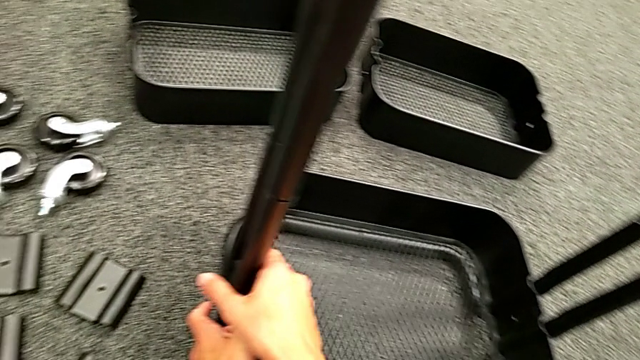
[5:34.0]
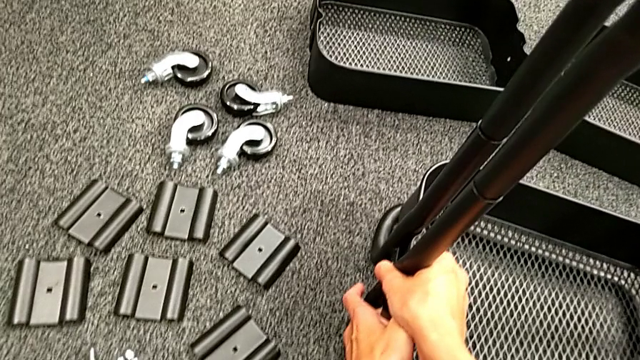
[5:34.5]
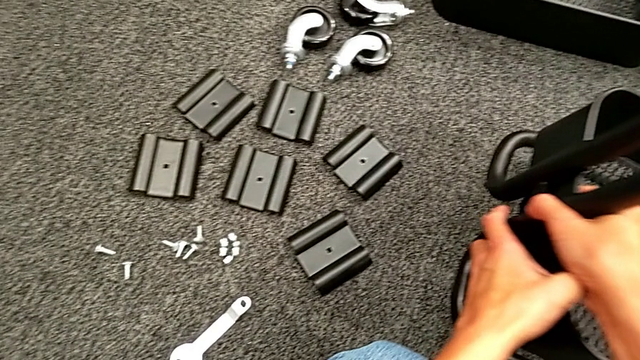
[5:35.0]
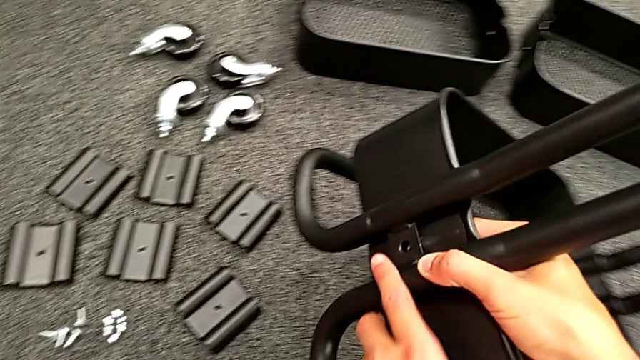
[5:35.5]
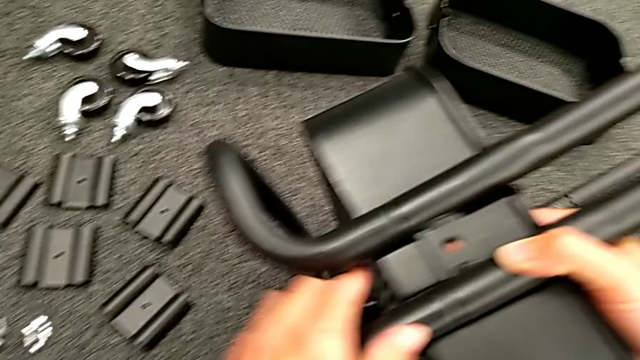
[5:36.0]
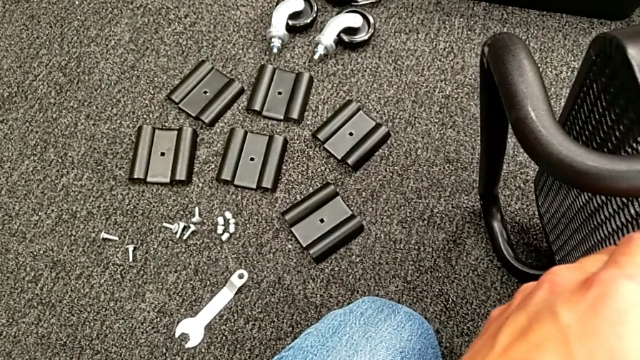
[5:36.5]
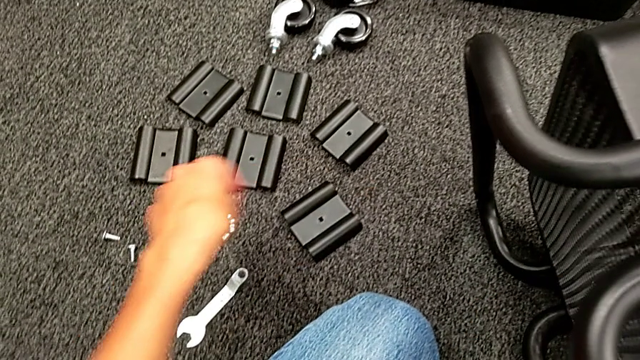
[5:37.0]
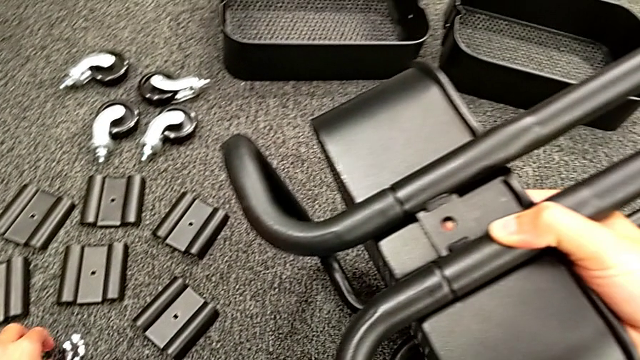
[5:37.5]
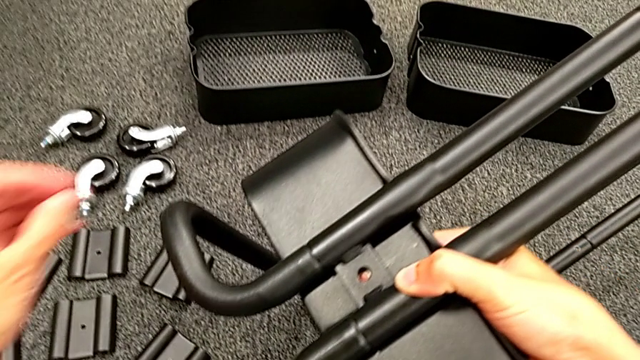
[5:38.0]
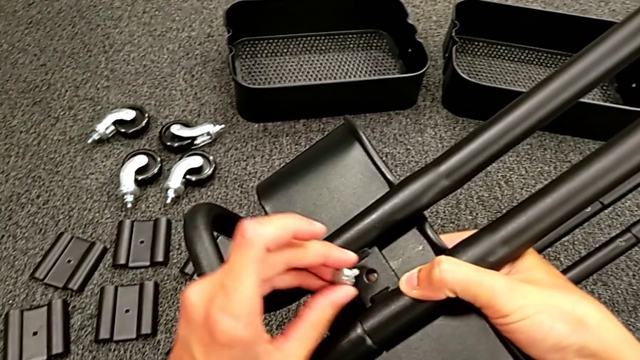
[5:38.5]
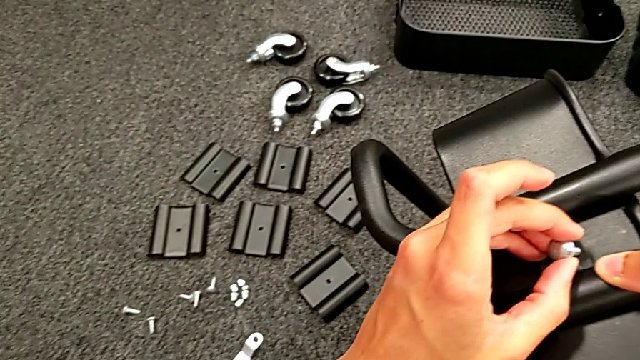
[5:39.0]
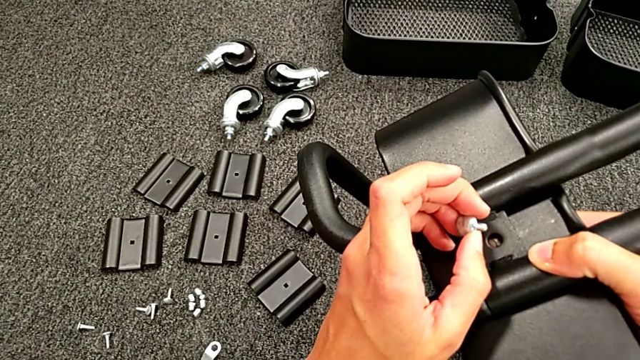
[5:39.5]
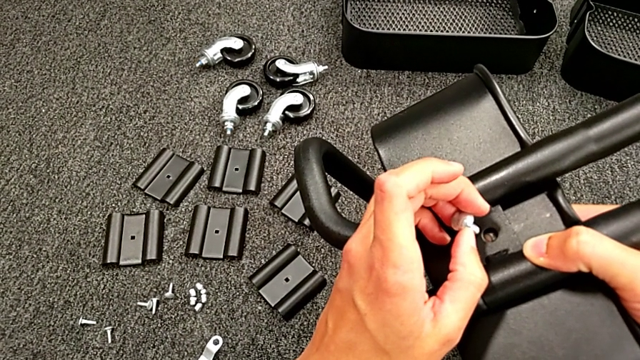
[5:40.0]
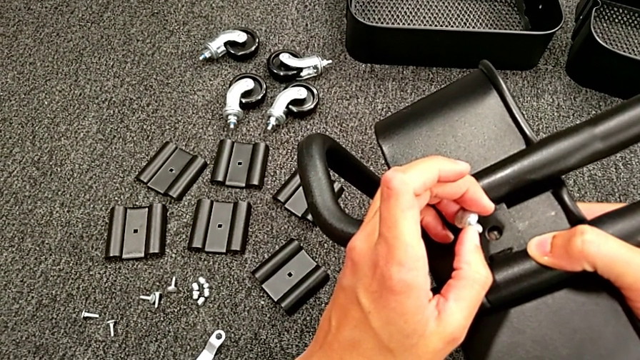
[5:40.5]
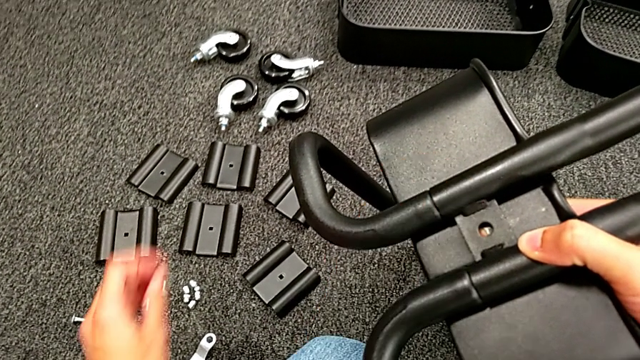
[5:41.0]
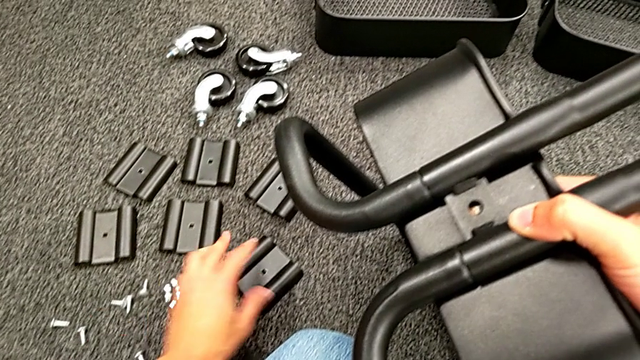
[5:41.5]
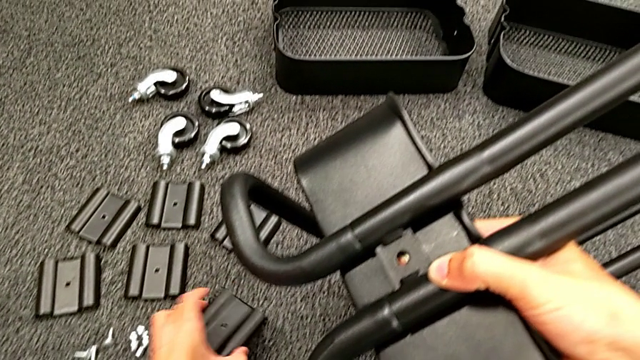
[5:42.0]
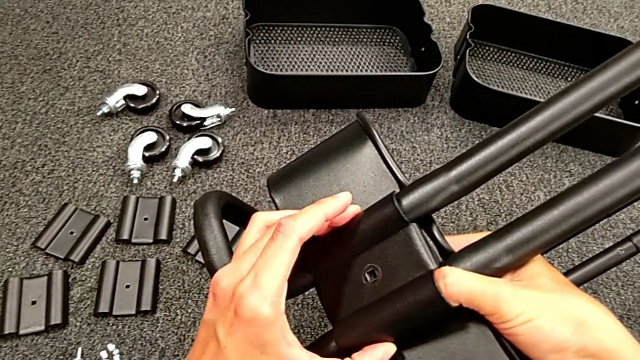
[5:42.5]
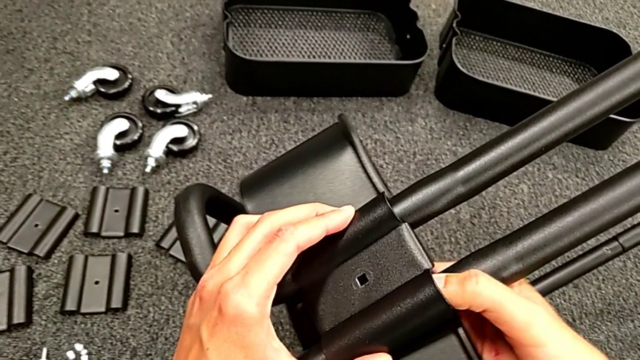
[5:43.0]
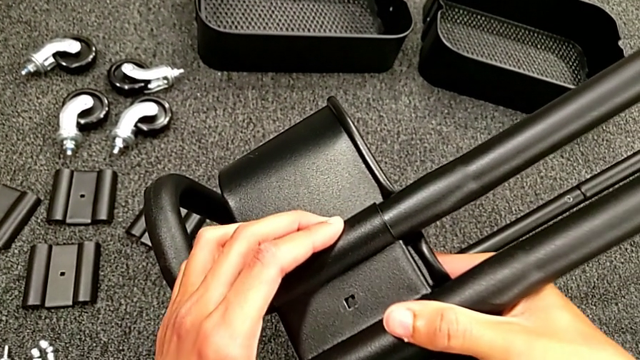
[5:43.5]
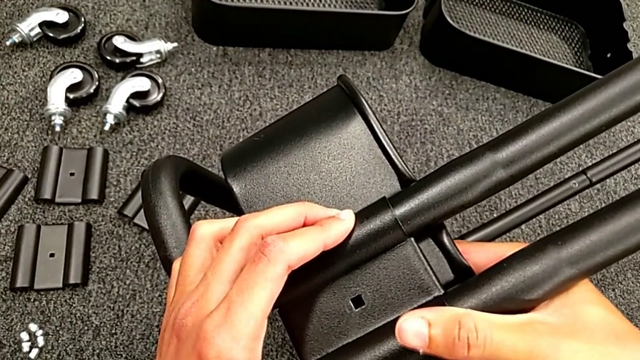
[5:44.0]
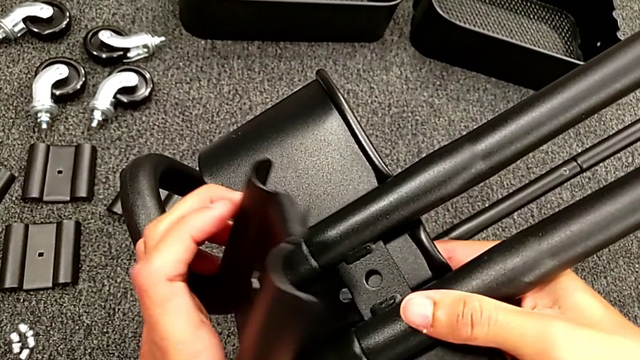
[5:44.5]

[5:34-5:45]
The camera wearer is assembling the bottom grid tray. They rotate the black frame, wrongly grab the bolt, grab the first bracket and place it.

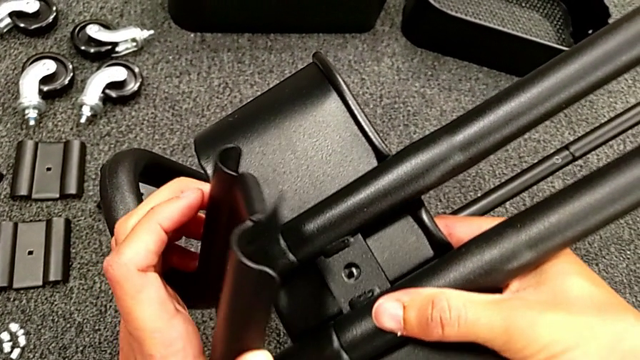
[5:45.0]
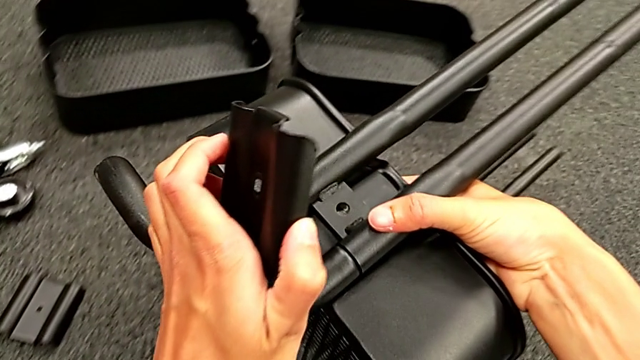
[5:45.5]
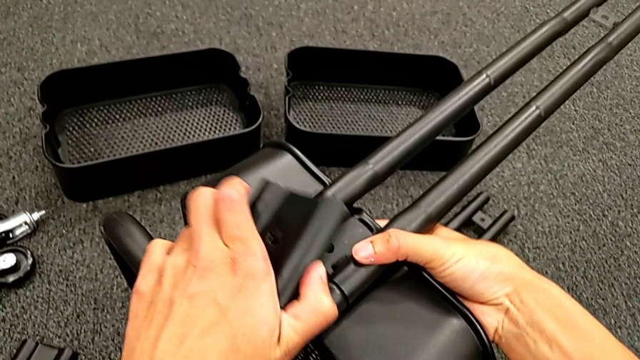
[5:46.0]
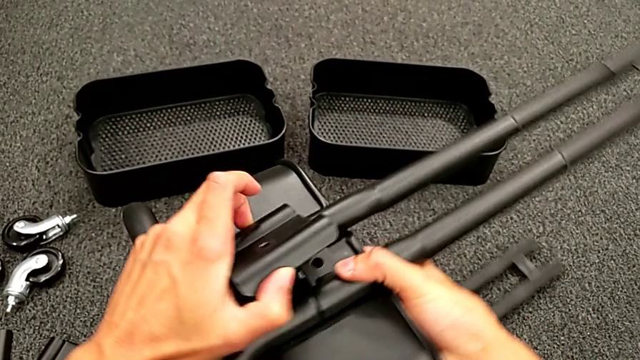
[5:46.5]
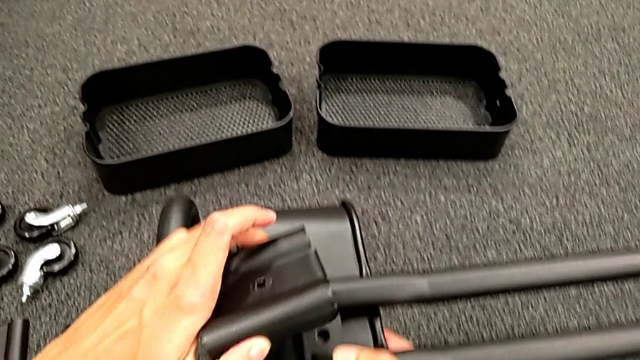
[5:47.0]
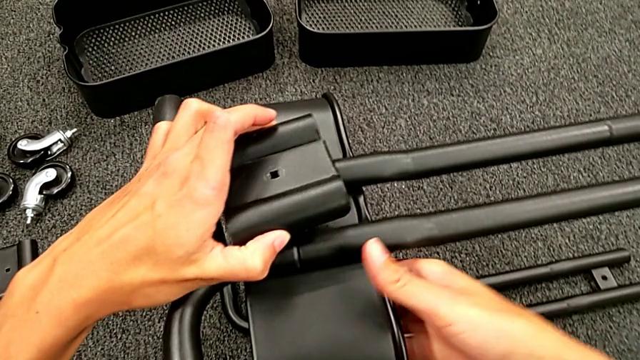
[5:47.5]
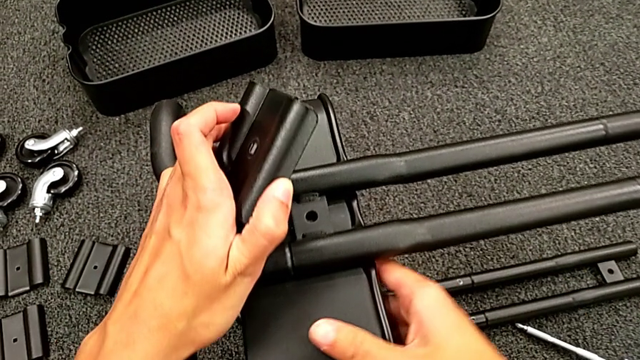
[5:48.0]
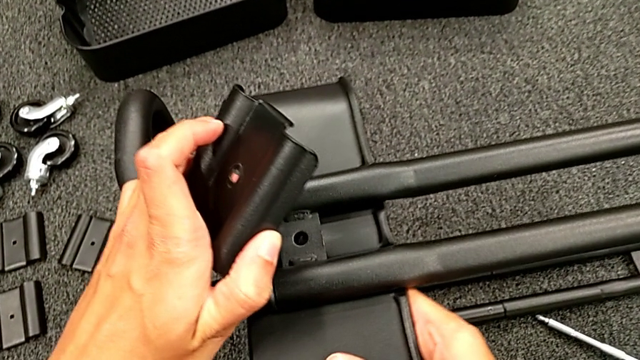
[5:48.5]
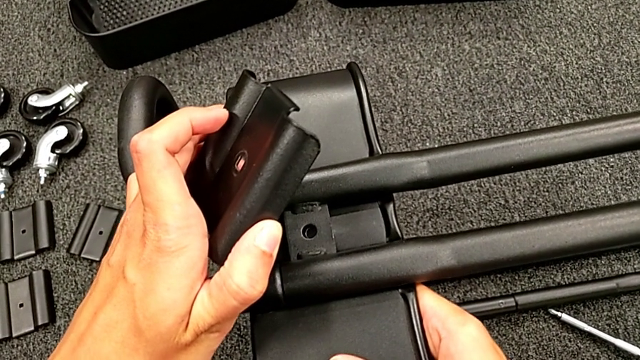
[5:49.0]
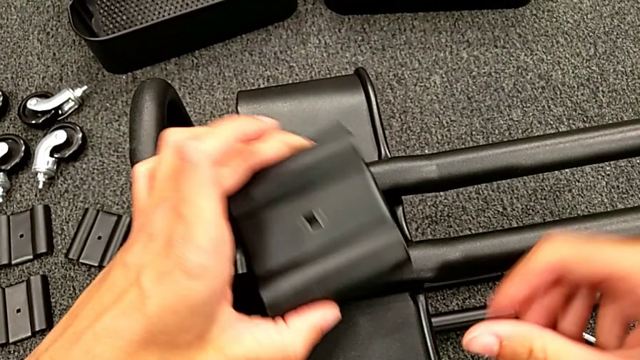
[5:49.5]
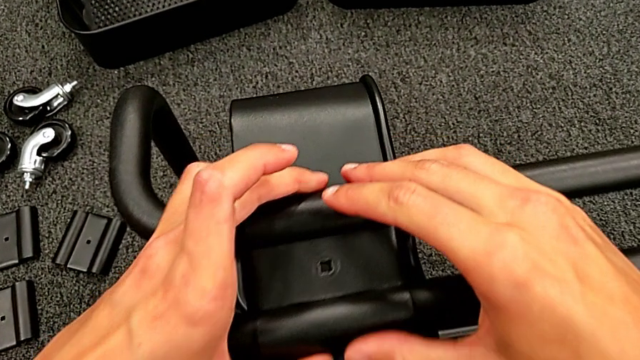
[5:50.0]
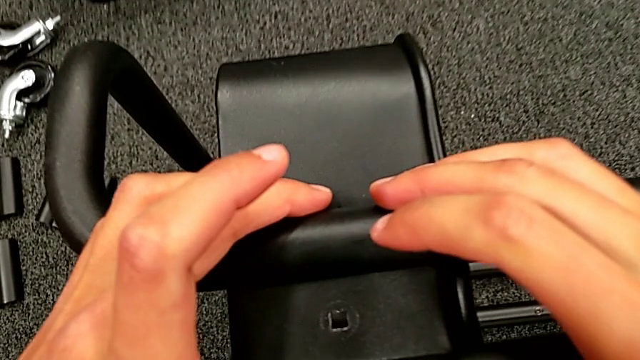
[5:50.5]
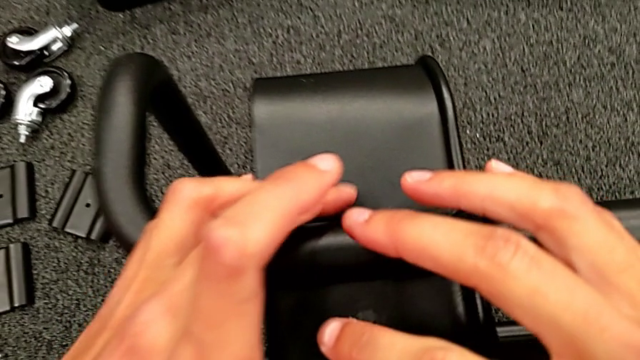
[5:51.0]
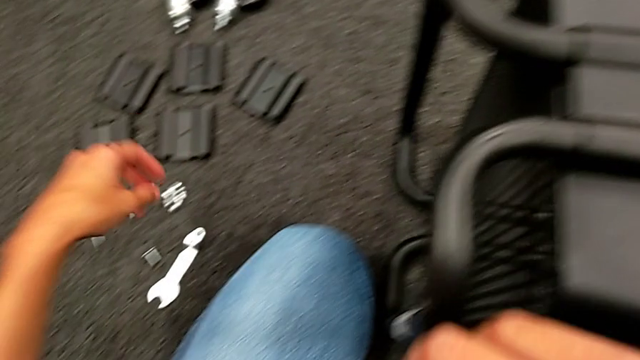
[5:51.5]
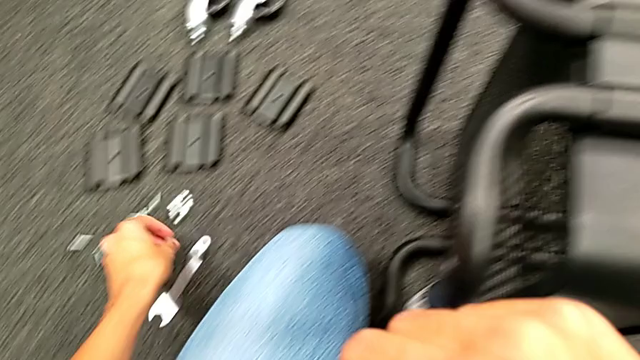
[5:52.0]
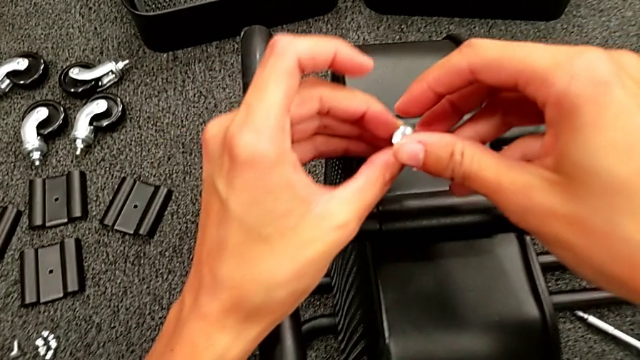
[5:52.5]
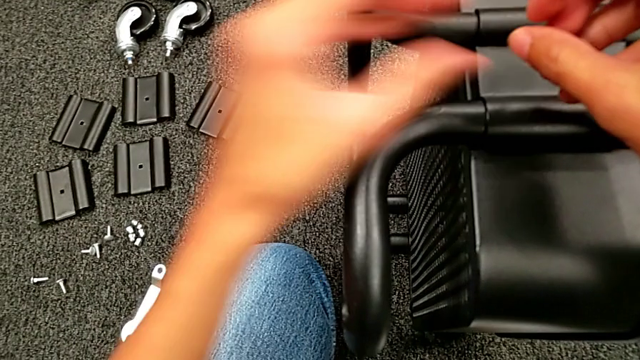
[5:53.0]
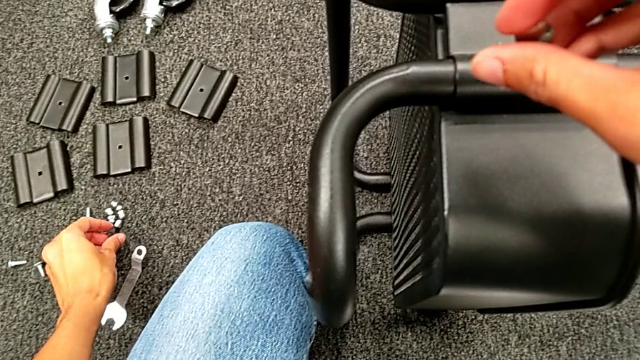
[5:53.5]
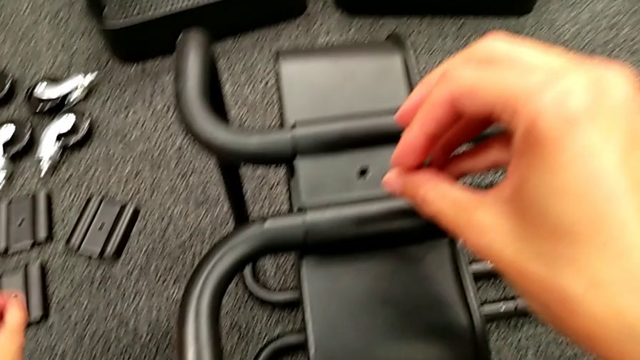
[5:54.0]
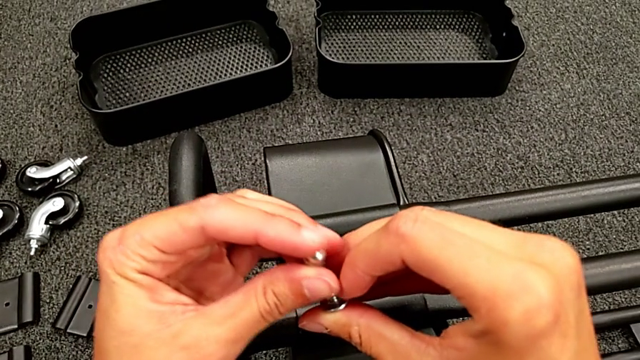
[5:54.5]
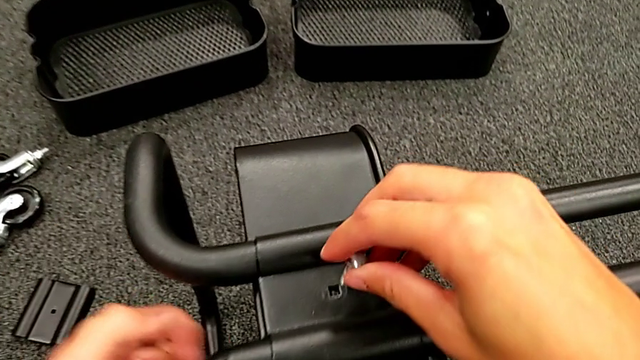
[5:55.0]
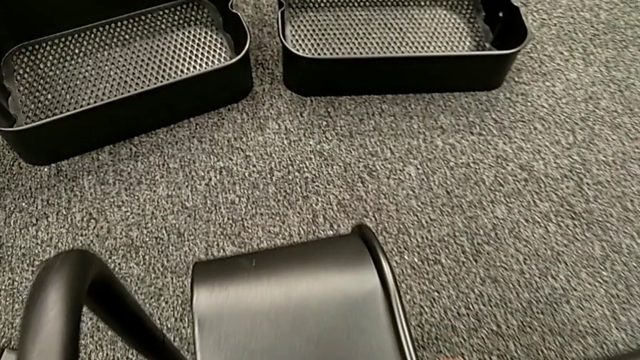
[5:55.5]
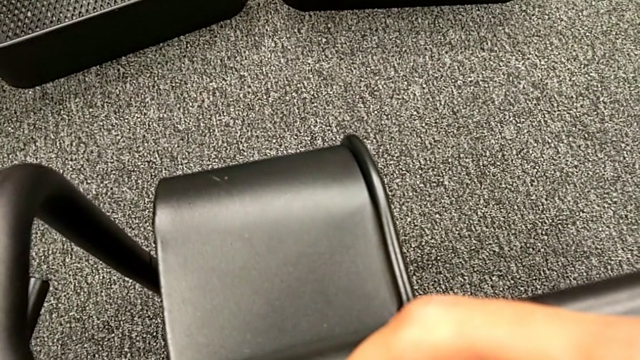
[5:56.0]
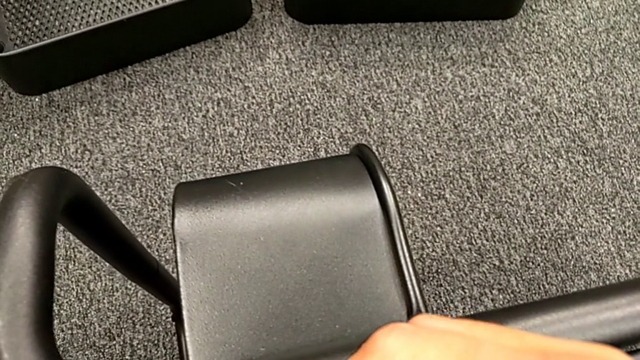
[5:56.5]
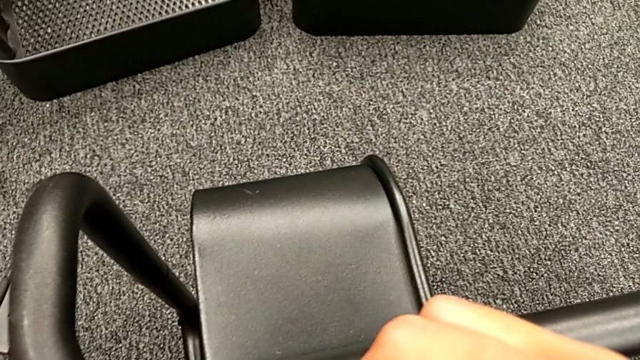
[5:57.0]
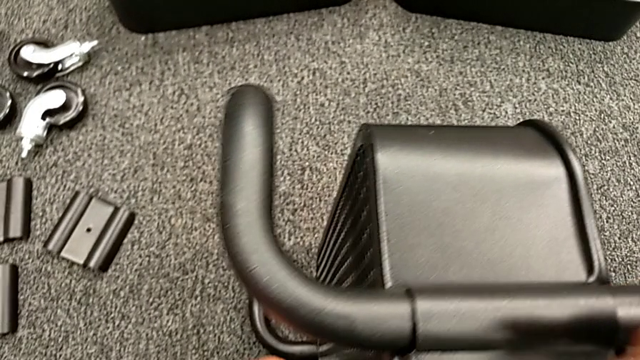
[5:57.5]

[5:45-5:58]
The camera wearer is assembling the bottom grid tray. They align the first bracket, grab the first bolt and insert it.
